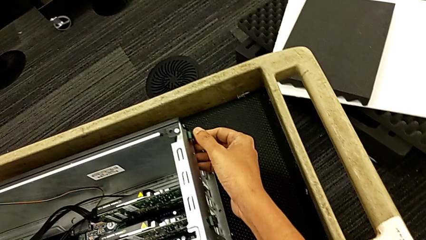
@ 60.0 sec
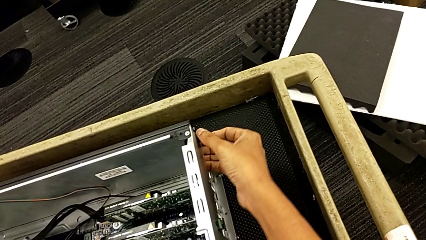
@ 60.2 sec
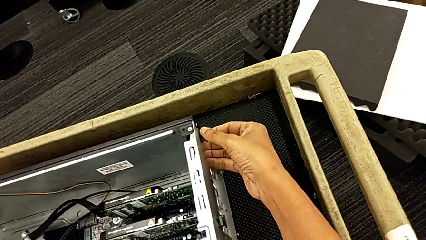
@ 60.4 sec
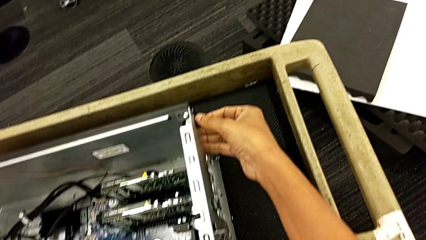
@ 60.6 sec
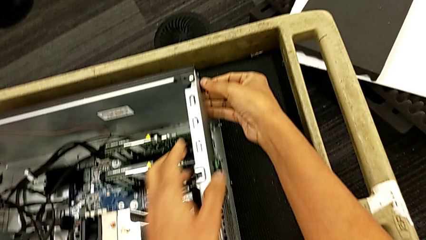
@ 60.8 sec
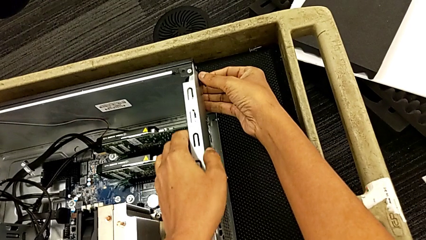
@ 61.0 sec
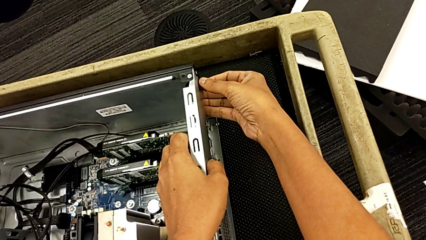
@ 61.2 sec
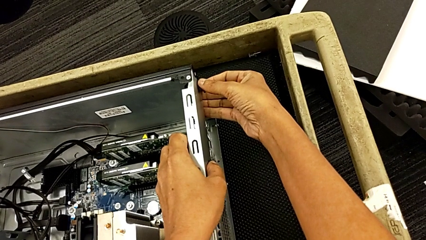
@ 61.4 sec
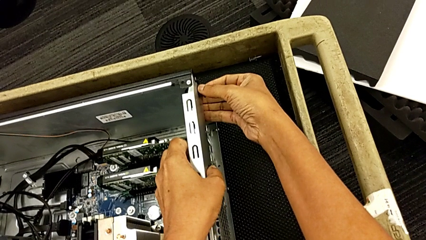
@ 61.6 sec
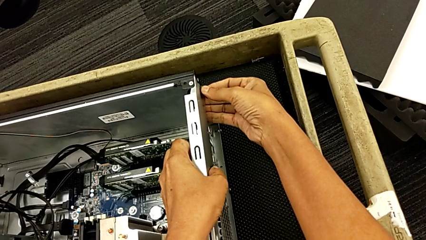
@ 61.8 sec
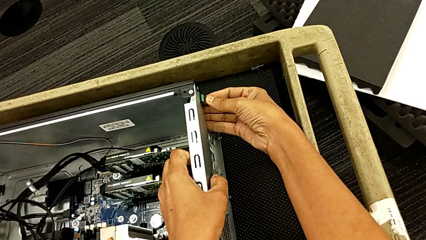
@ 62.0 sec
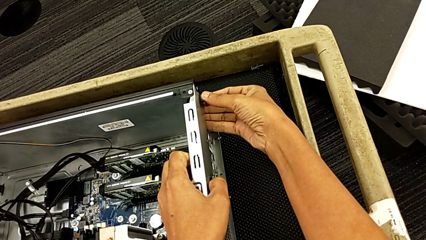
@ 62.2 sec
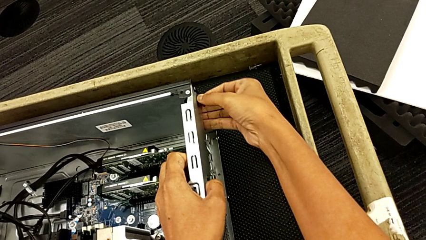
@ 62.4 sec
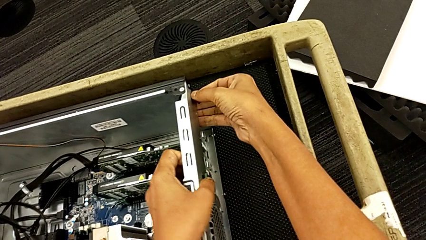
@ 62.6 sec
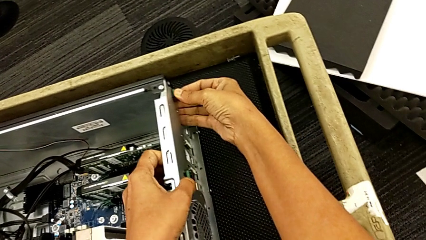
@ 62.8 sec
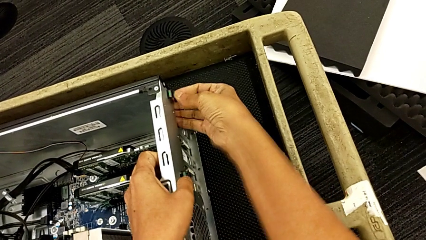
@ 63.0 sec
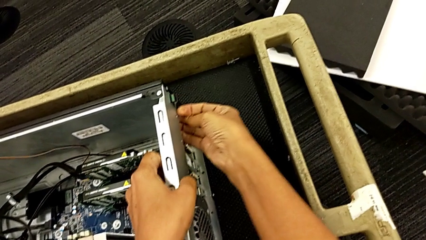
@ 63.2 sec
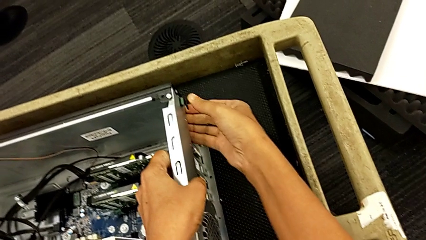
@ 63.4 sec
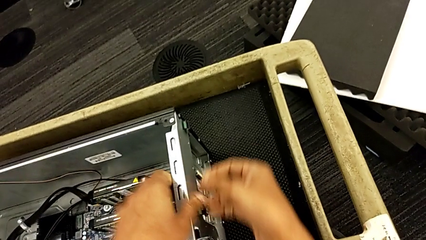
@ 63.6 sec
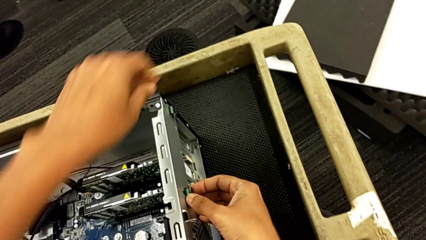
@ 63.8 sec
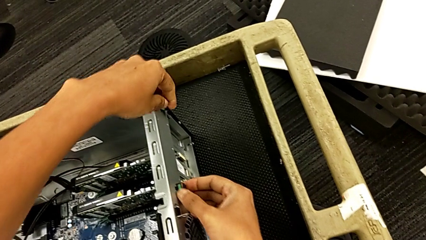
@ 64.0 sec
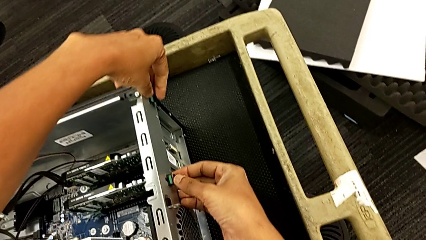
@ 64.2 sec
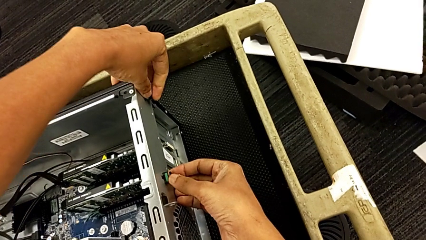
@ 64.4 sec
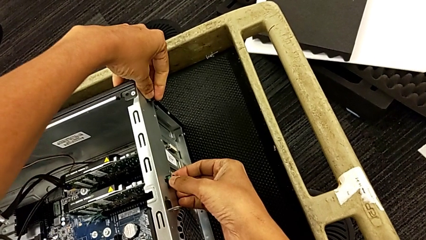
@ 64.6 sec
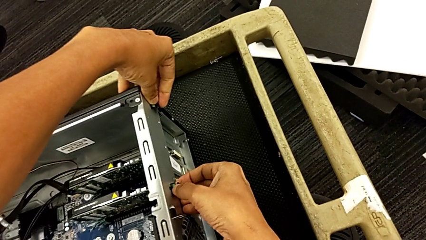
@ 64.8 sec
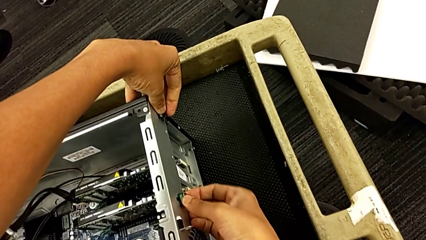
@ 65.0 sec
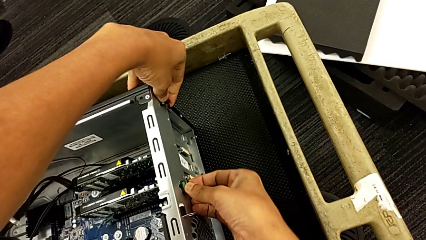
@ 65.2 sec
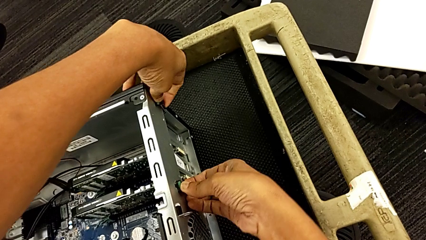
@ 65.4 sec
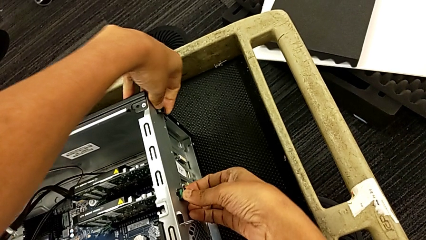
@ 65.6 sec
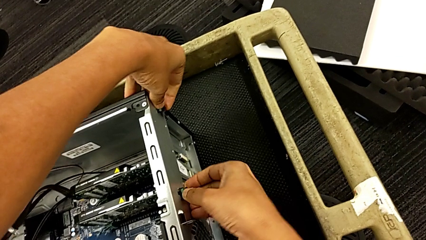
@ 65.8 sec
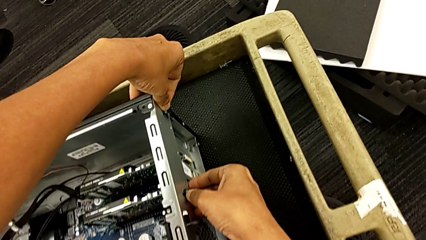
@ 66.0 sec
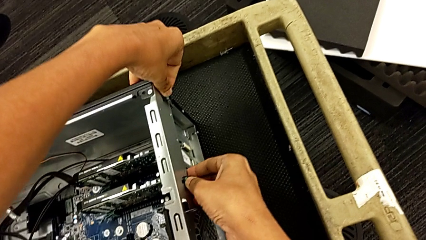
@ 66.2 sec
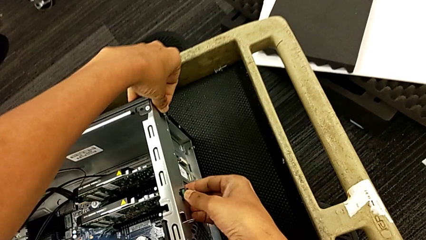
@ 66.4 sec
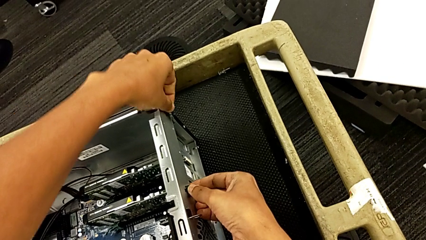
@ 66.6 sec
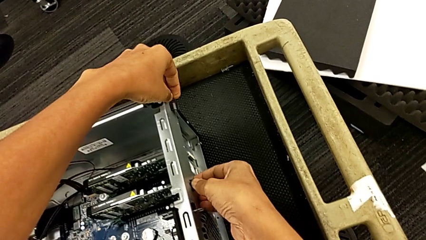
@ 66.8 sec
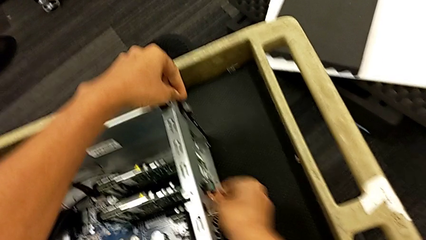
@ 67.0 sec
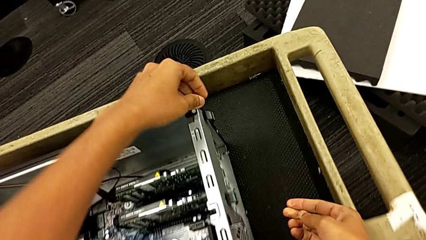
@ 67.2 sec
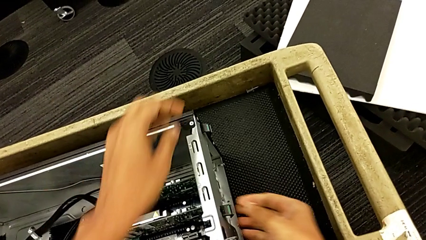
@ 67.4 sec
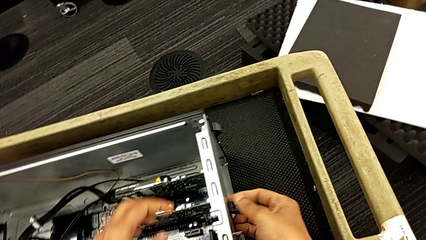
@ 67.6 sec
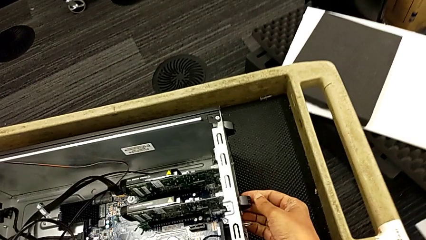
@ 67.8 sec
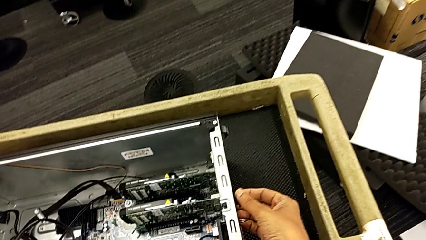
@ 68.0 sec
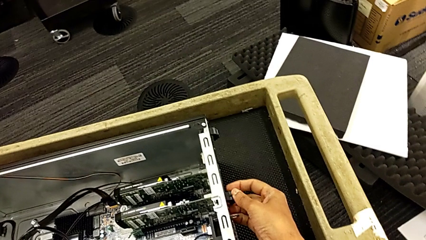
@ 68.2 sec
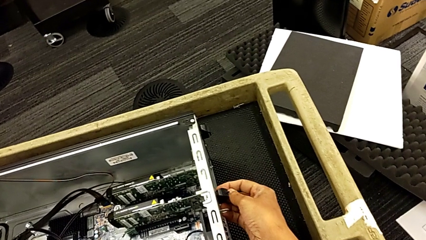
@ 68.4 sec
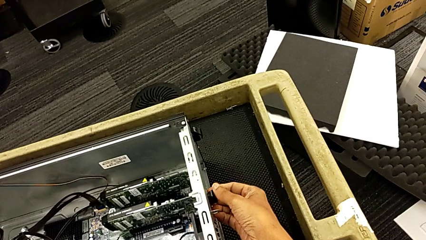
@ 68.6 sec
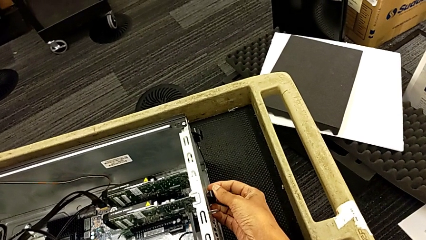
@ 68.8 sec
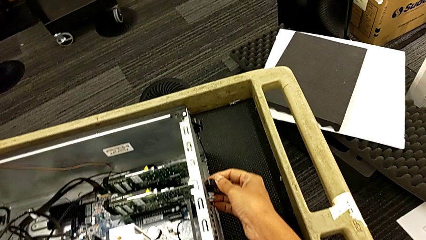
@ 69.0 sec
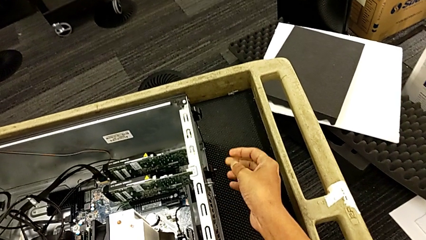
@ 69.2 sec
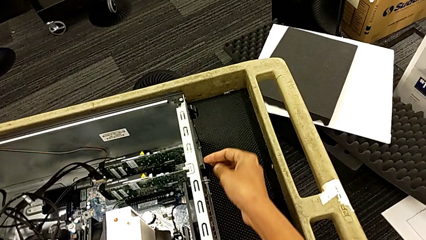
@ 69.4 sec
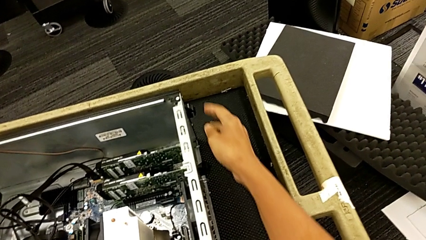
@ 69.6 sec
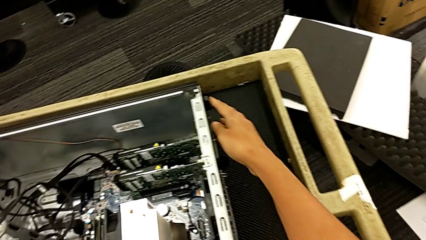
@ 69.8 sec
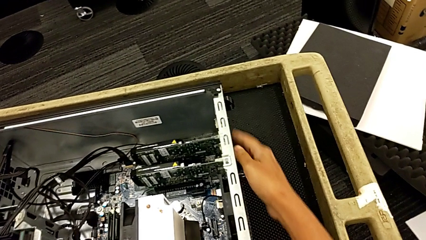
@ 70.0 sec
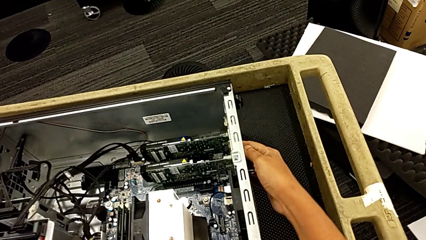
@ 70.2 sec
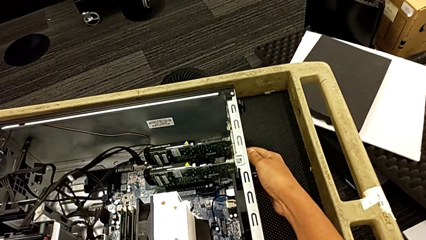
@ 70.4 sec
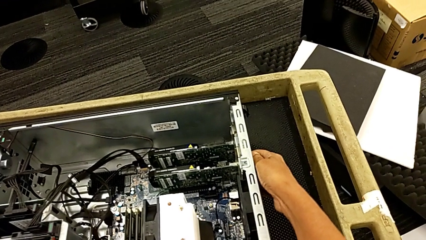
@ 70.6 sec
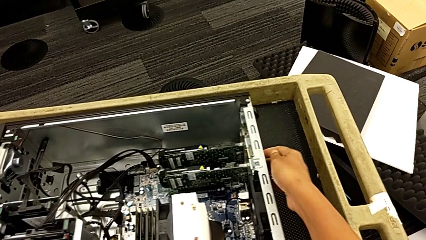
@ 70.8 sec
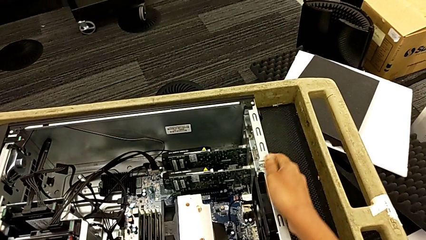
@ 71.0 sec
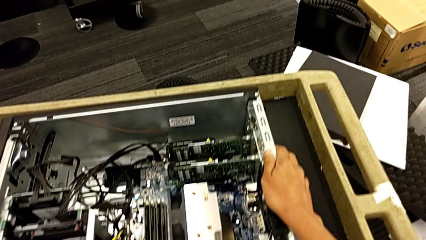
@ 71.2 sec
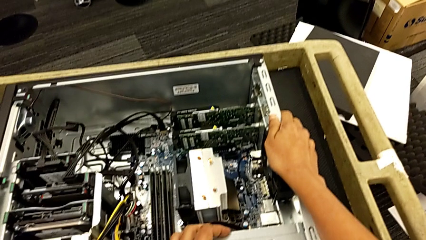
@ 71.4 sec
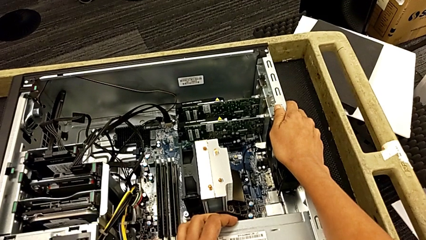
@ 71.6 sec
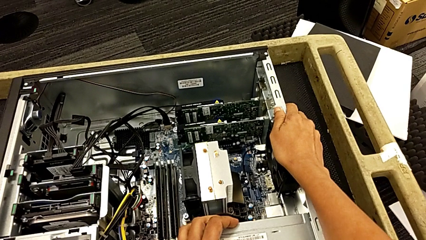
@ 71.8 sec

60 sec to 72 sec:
The camera wearer is unlocking the graphic cards. They grab the computer tab, push it, unlock it and inspect it.

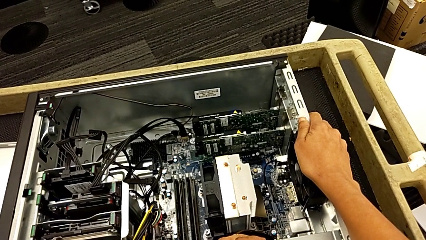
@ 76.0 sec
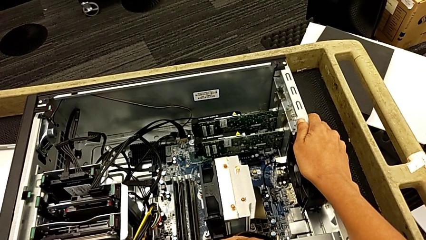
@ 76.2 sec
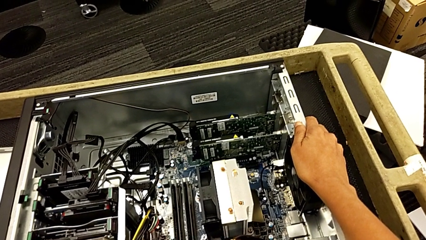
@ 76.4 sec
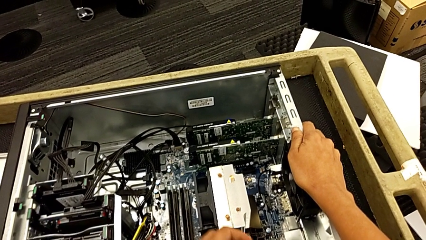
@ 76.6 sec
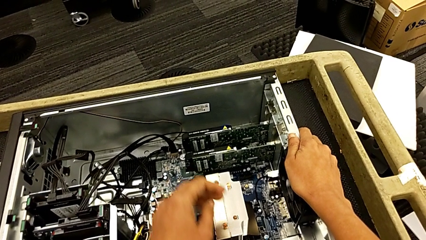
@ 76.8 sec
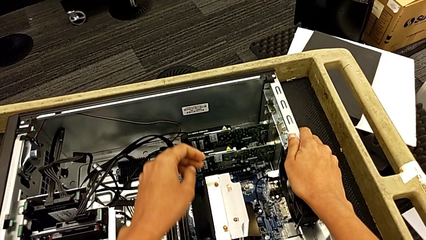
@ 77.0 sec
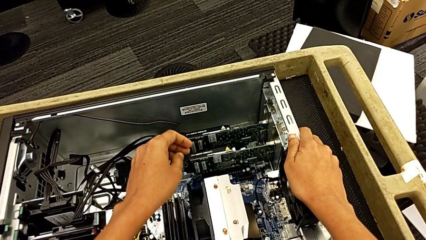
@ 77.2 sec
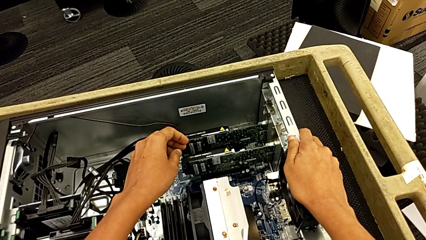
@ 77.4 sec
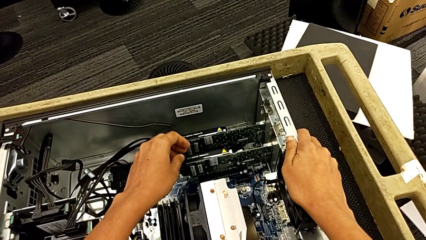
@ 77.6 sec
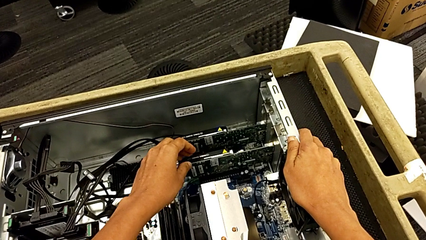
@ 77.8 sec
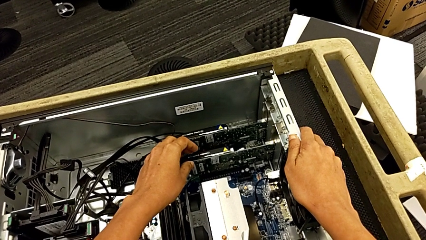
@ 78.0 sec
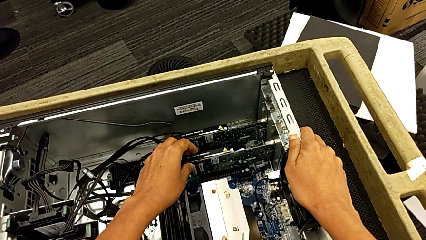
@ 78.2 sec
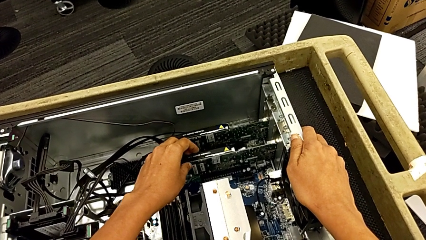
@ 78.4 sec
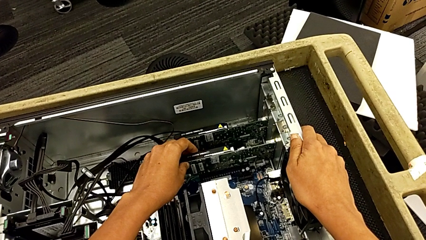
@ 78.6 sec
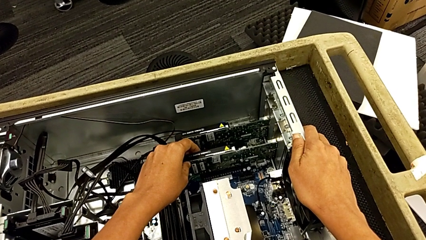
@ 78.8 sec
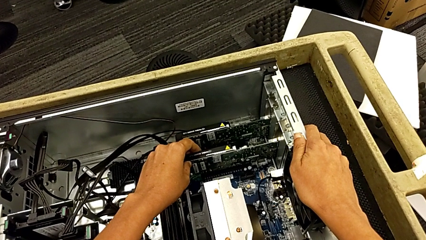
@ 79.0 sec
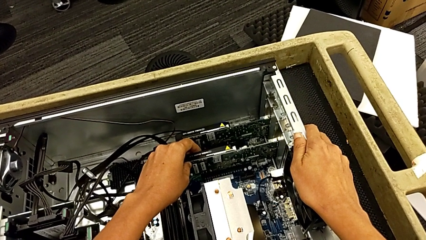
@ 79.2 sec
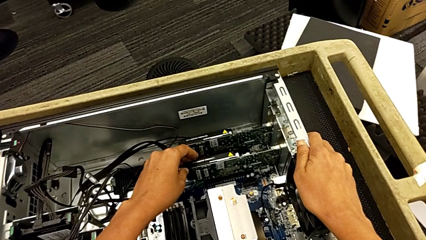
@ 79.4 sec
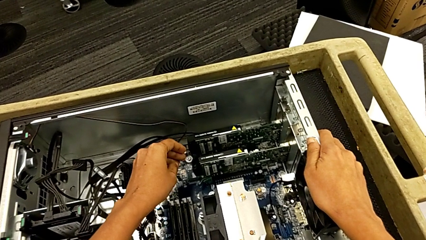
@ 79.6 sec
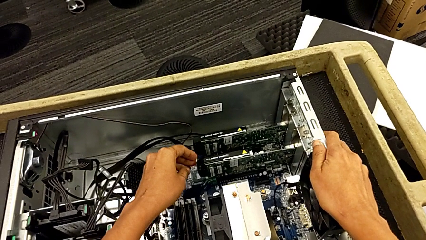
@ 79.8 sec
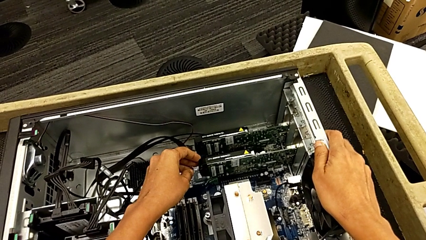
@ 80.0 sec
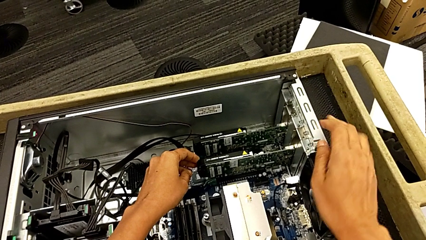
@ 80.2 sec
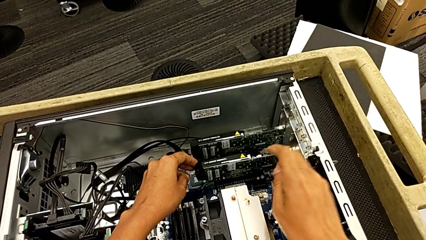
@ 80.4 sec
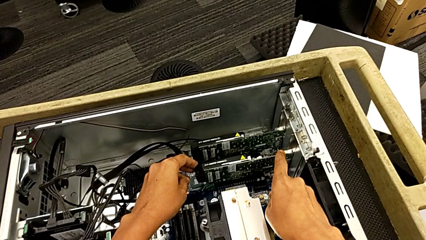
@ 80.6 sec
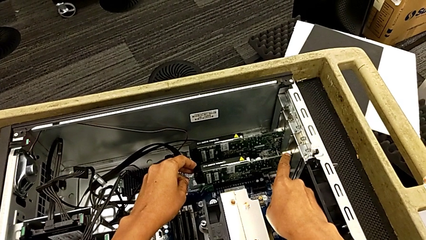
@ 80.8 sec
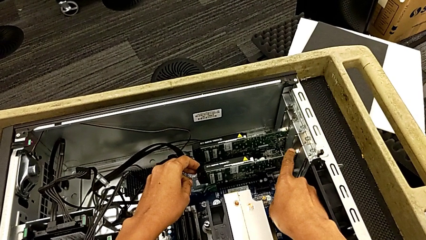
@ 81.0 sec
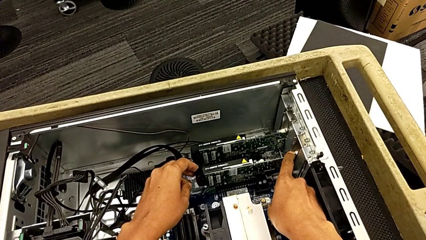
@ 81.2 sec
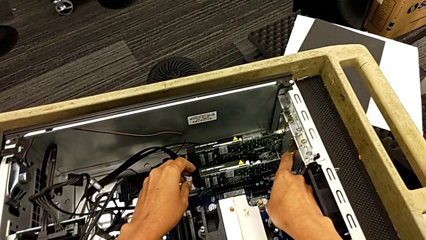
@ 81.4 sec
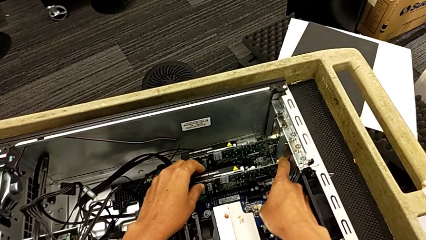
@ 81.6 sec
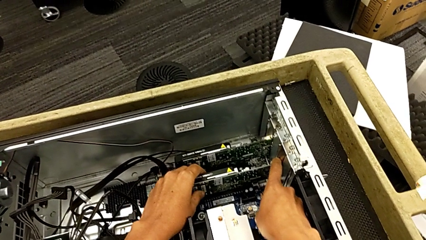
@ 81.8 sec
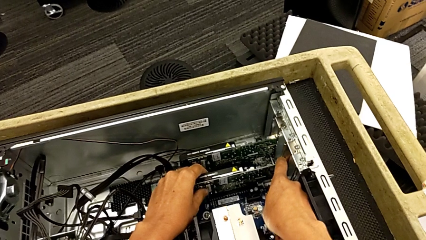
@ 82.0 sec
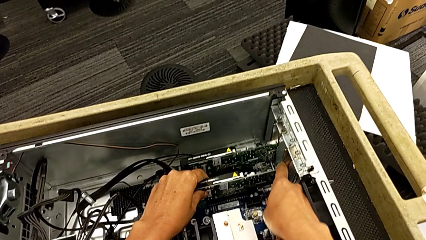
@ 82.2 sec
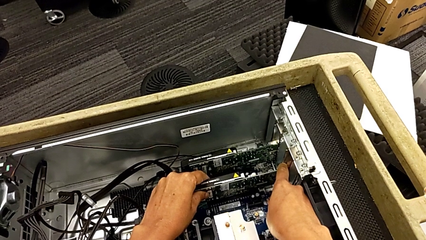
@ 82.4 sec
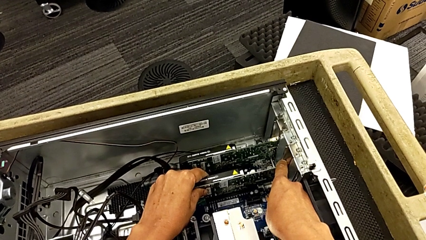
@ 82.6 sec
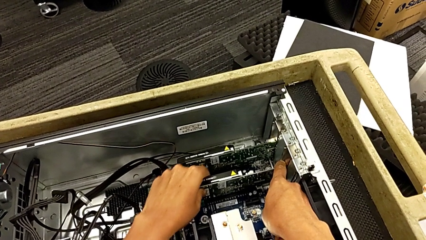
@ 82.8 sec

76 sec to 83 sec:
The camera wearer is removing the graphic cards. They grab the graphic card and push the button.
